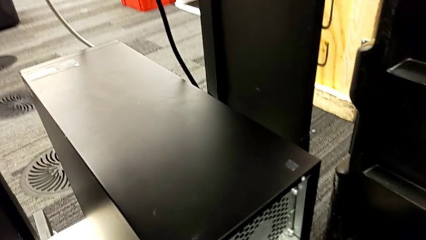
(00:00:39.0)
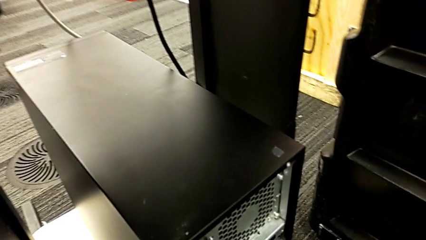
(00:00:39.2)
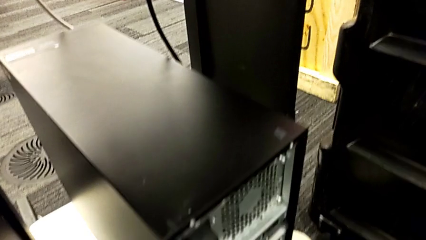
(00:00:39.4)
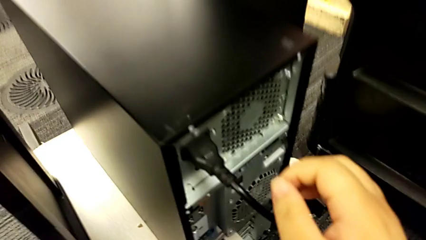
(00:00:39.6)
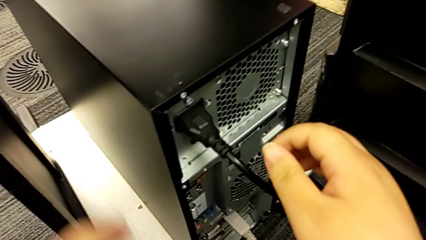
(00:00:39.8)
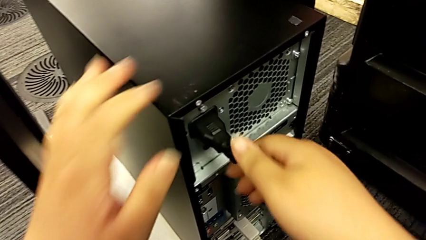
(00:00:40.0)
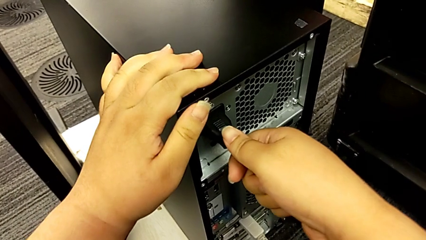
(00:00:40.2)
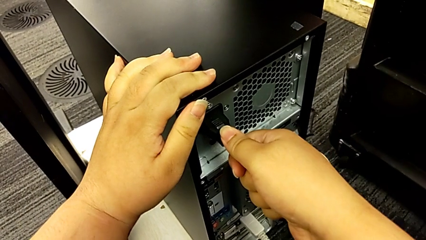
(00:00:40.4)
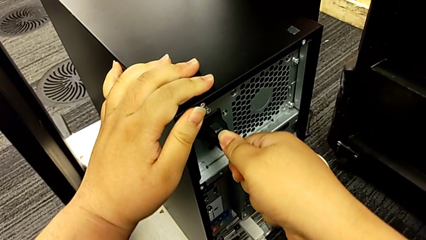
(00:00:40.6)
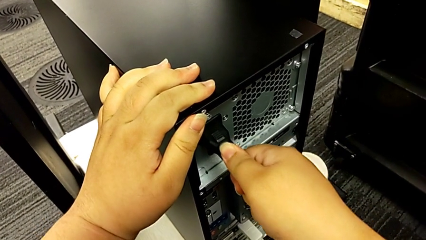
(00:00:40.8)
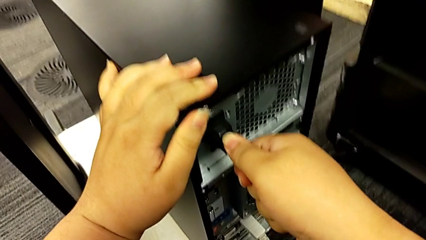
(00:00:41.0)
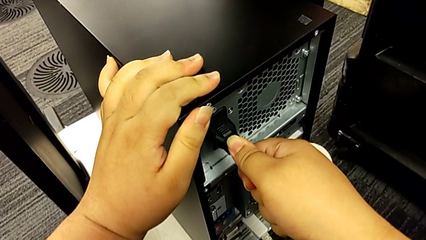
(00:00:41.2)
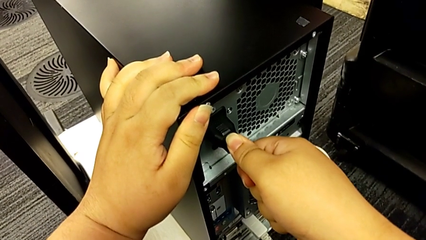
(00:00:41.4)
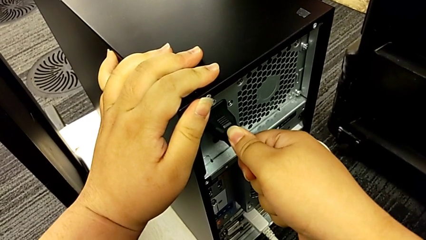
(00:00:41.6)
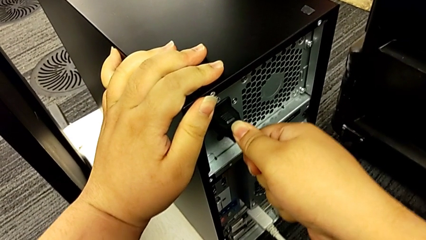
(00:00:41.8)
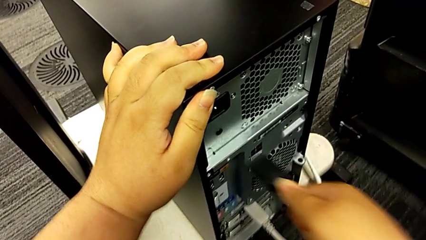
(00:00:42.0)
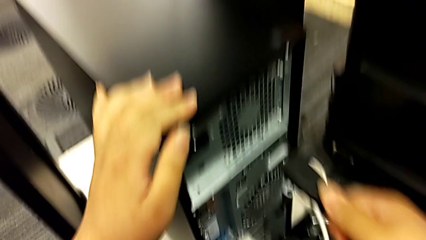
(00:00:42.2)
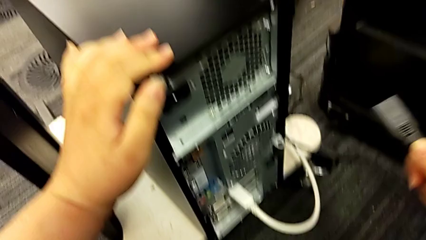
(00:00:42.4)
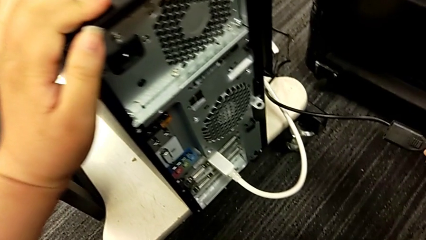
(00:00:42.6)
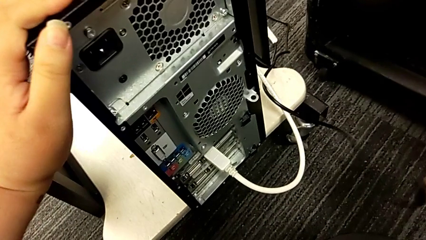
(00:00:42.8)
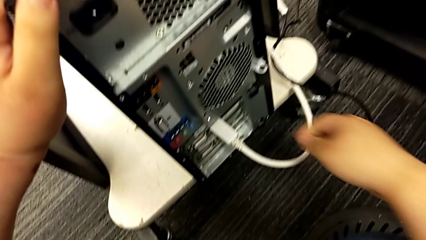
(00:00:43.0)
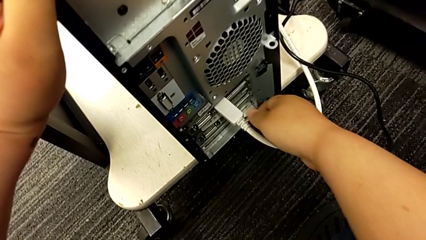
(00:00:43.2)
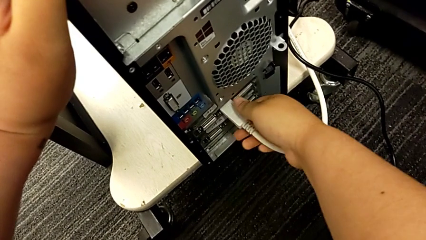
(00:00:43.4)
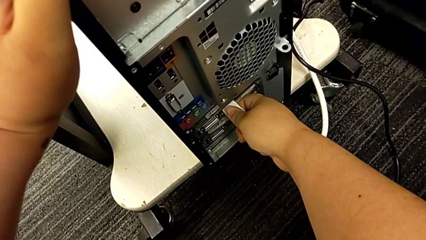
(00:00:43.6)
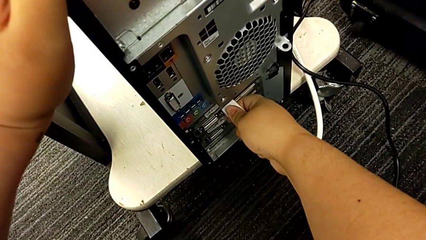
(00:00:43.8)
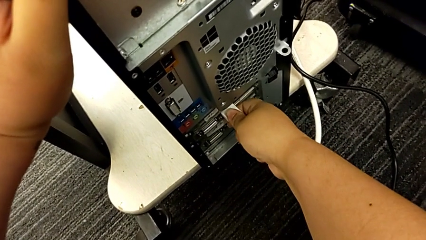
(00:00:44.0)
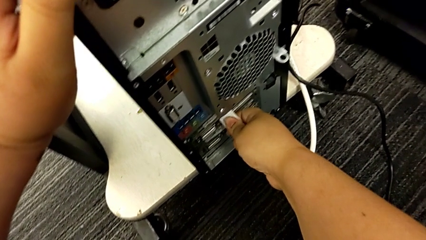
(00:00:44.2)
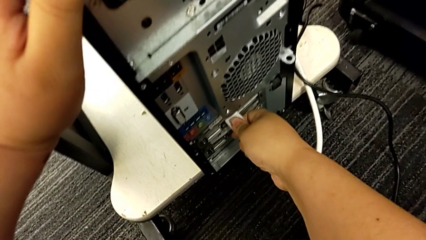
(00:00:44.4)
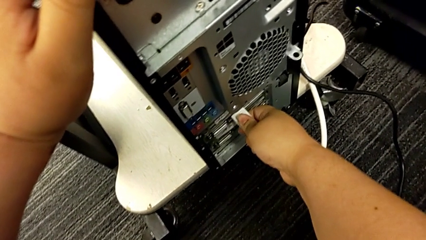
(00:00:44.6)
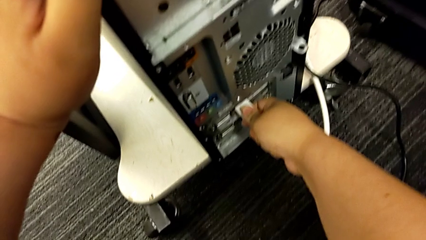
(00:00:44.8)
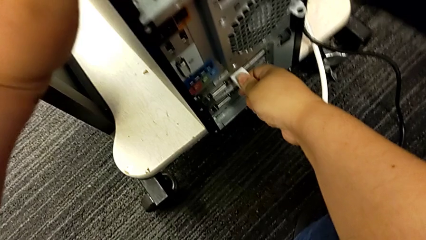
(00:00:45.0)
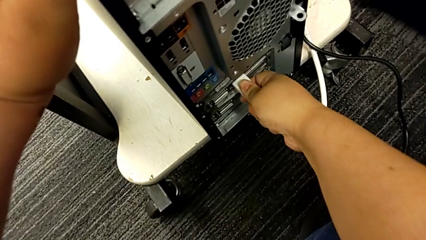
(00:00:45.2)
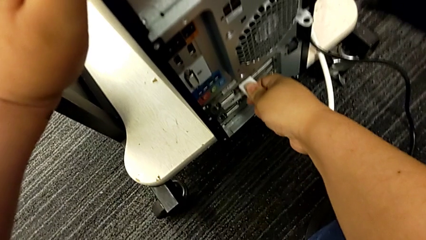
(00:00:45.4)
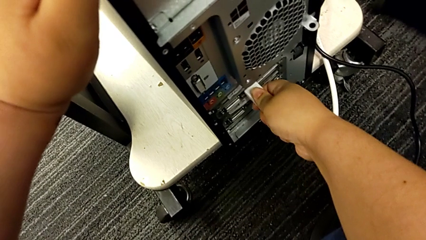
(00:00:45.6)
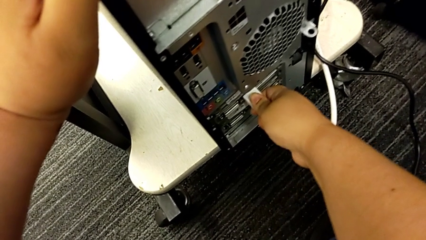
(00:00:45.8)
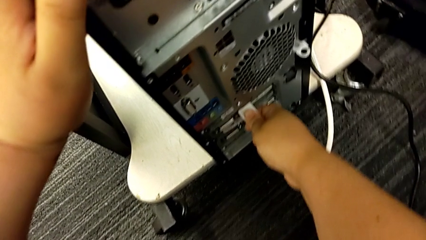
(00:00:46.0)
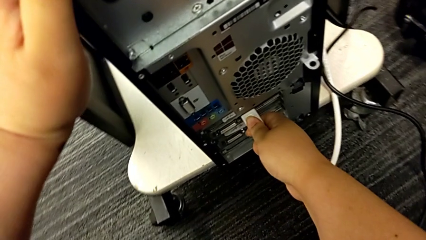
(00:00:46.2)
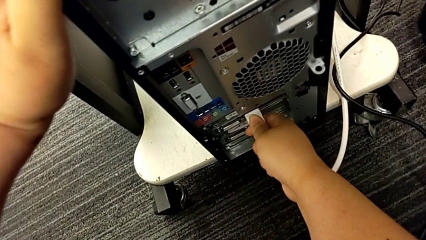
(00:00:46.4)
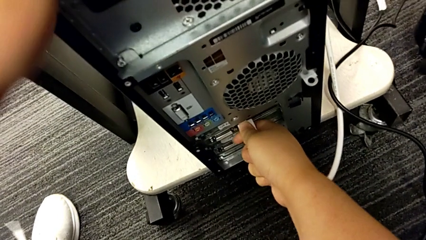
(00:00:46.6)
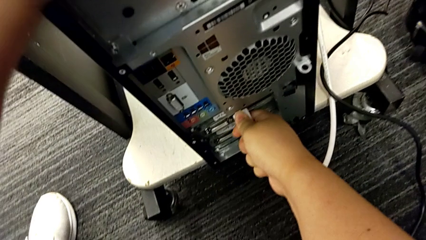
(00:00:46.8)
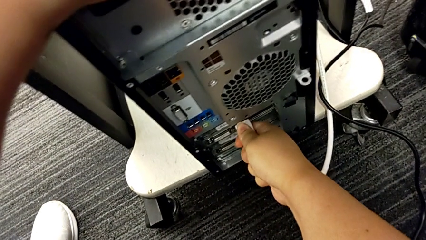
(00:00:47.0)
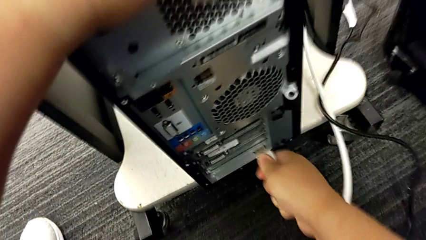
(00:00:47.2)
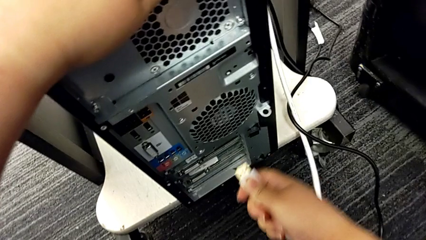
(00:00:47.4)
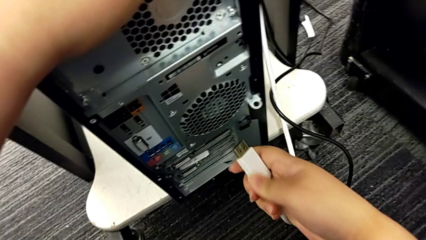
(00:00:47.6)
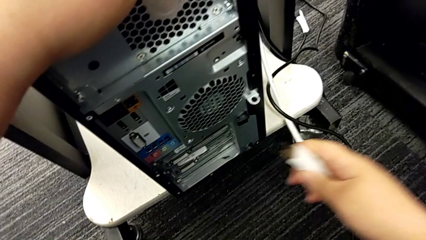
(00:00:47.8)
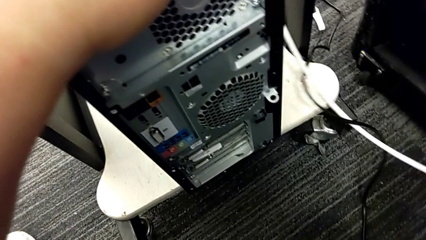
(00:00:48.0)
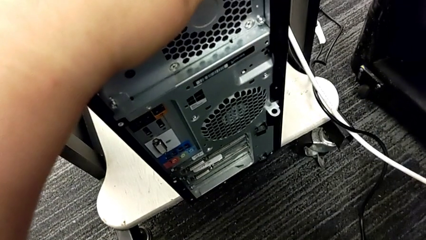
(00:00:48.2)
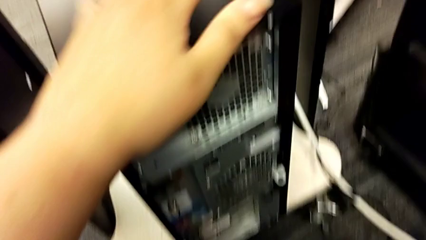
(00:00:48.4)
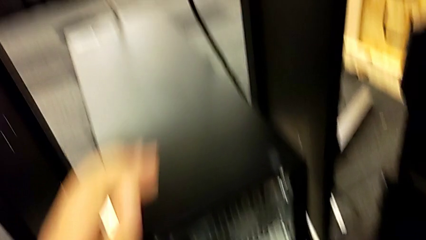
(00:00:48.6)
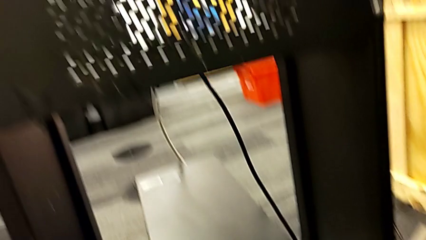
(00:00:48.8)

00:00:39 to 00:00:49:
The camera wearer removes the power supply and HDMI cable. They grab the black cable power supply, withdraw it, grab the white HDMI cable and withdraw it.

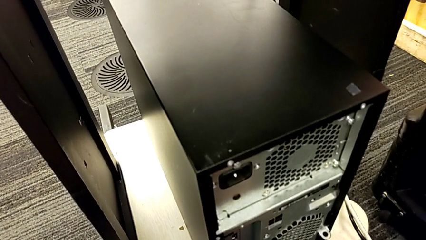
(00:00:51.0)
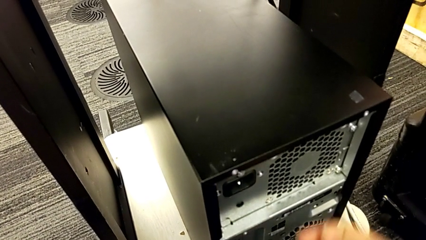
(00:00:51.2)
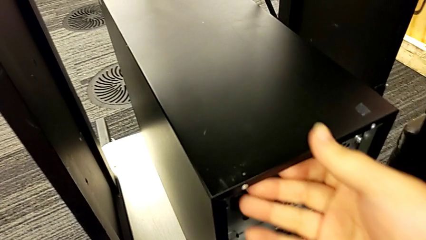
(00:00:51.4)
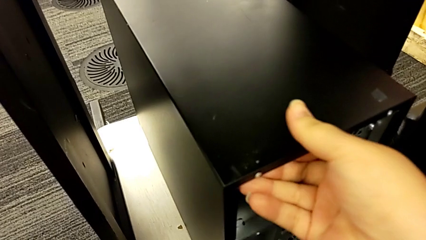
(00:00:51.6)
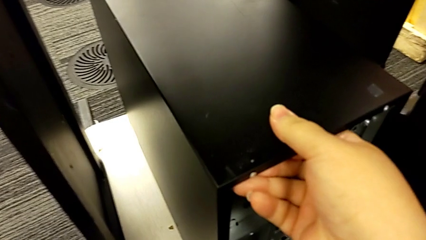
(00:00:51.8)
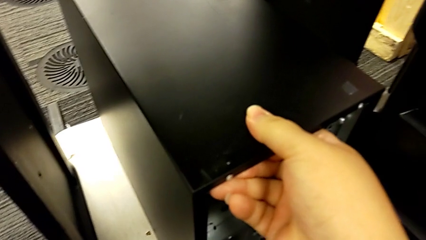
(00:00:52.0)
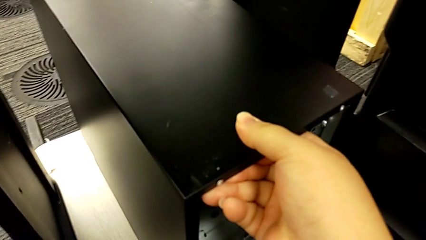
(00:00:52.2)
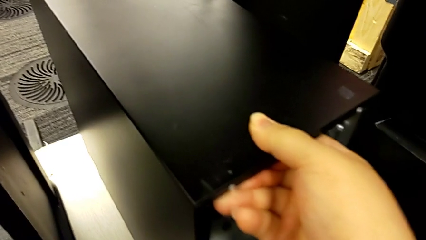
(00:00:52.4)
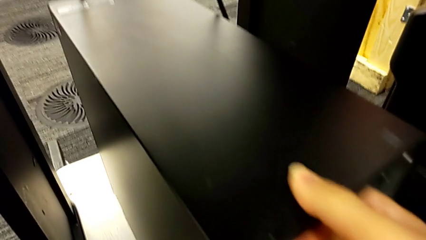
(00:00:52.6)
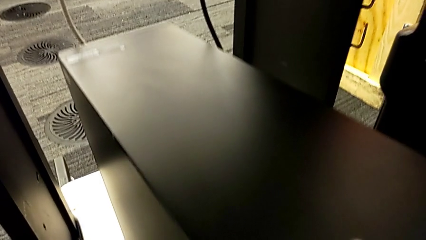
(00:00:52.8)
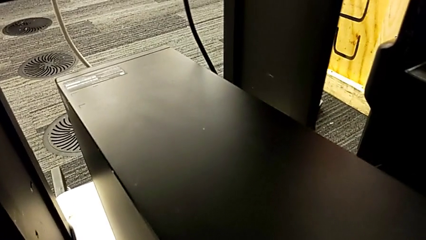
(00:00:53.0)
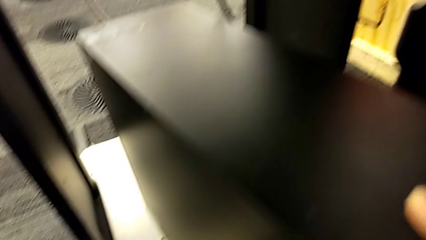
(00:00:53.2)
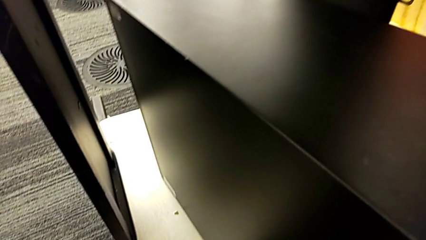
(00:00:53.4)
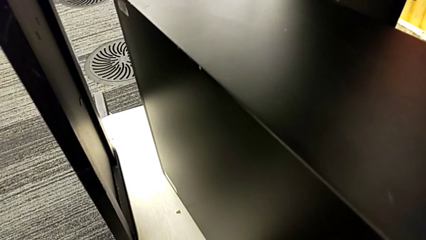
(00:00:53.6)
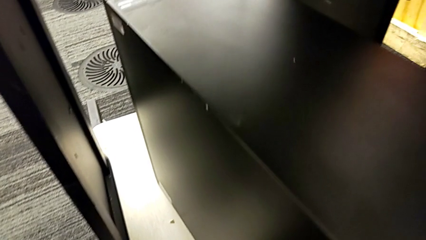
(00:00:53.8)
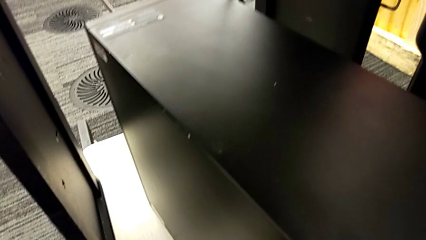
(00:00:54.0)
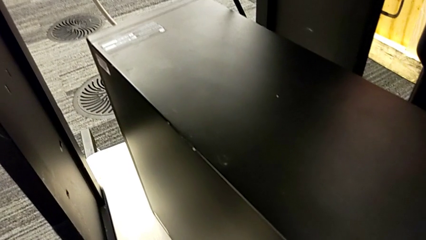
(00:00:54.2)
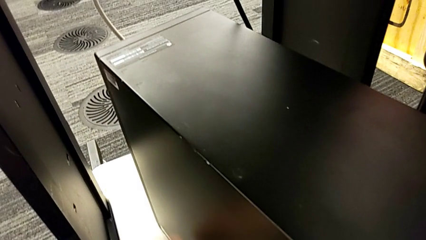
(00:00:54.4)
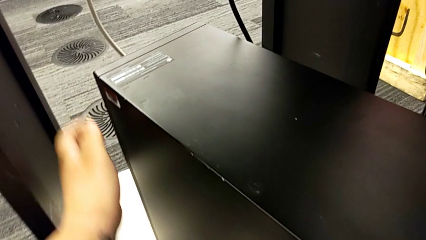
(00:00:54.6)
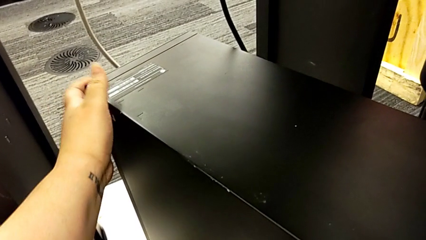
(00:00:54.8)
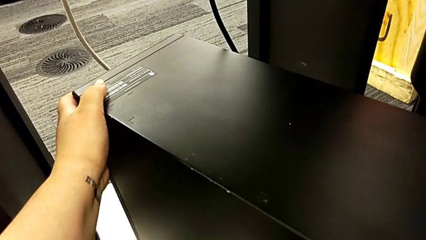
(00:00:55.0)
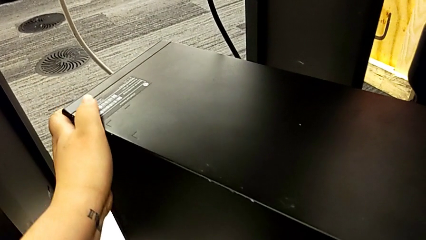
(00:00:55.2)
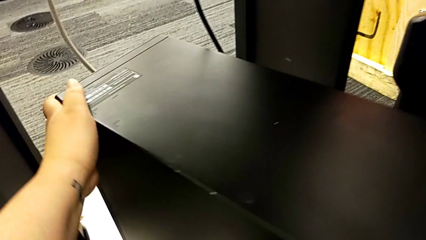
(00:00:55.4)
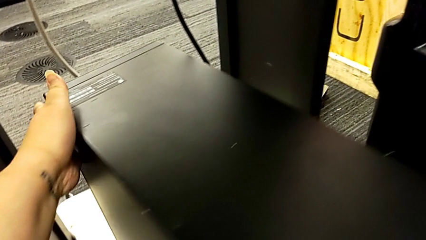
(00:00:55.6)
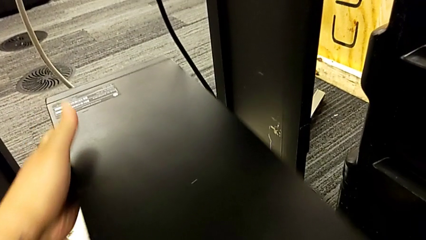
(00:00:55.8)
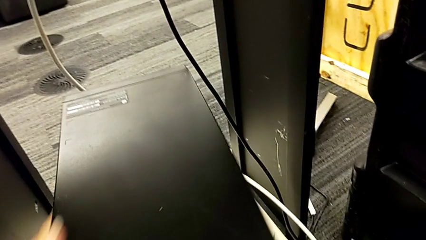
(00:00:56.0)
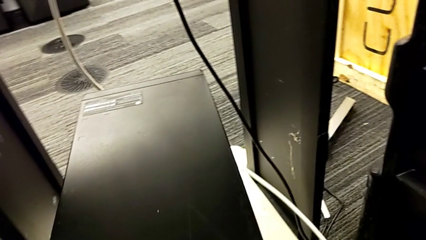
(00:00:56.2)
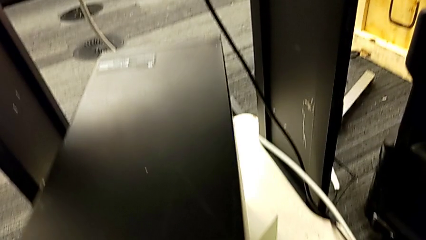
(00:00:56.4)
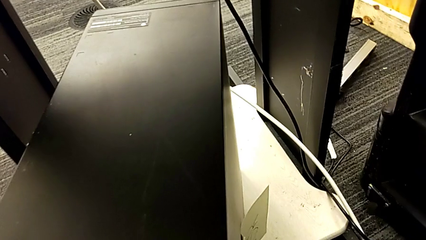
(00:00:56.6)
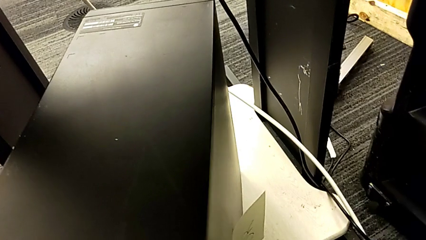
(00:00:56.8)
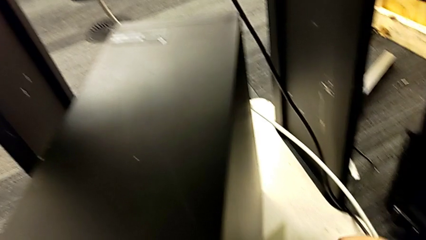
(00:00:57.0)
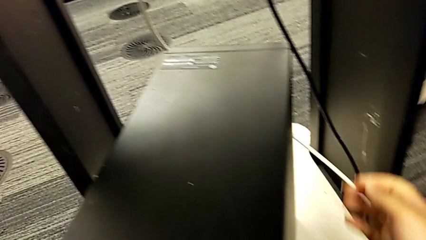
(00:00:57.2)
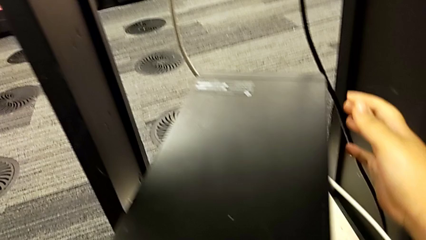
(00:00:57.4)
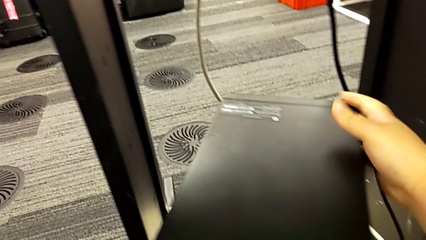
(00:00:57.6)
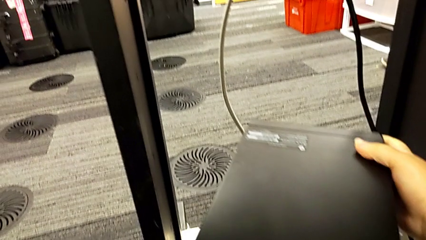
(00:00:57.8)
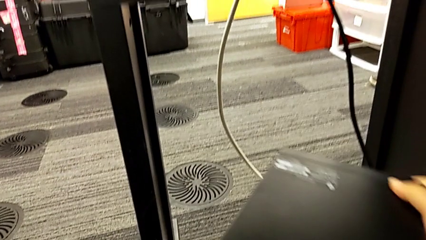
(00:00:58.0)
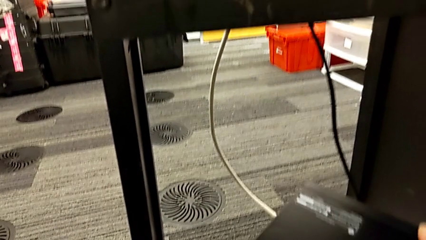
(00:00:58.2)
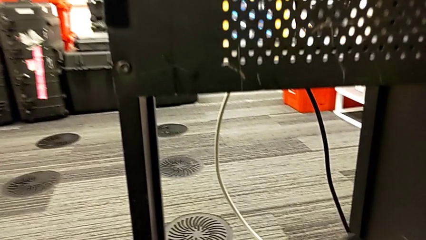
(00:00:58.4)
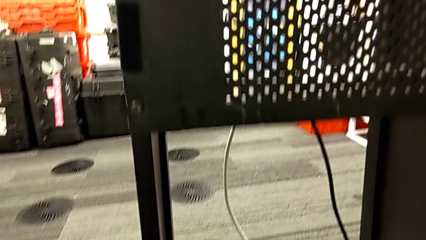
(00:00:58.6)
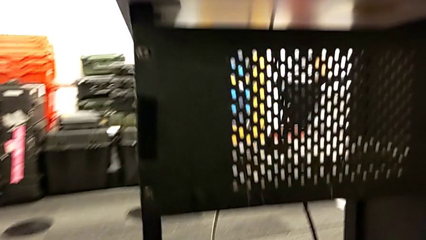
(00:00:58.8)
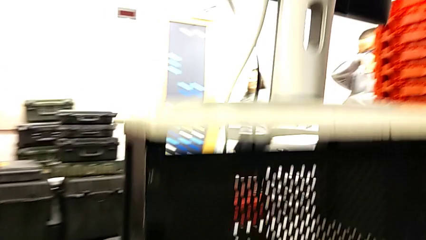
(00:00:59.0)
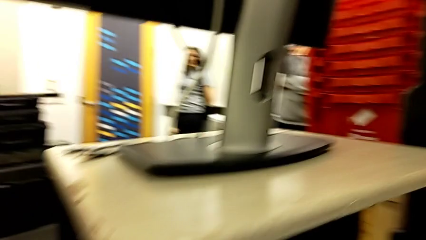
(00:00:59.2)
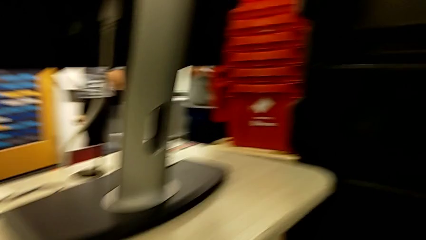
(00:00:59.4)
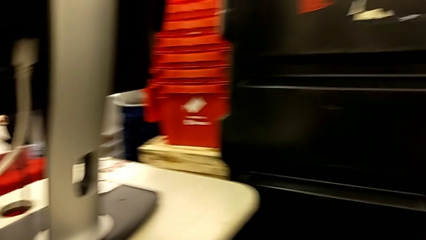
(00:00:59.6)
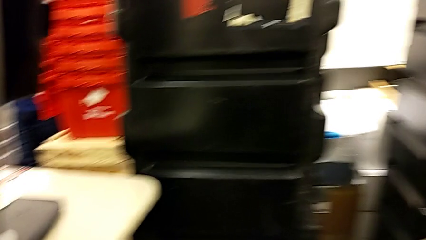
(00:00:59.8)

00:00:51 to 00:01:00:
The camera wearer is placing the computer tower on the table. They grab the black computer tower, pull it and lift it.
